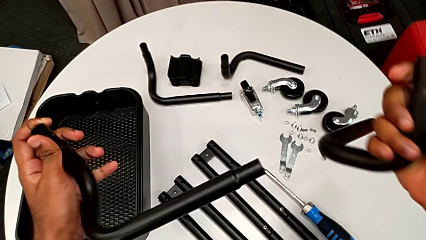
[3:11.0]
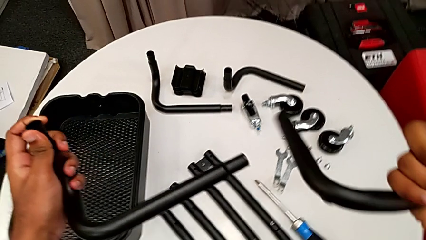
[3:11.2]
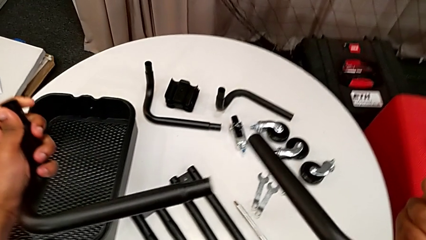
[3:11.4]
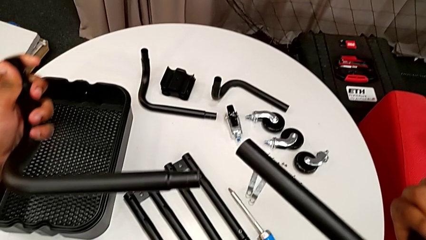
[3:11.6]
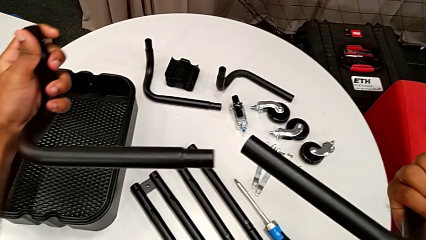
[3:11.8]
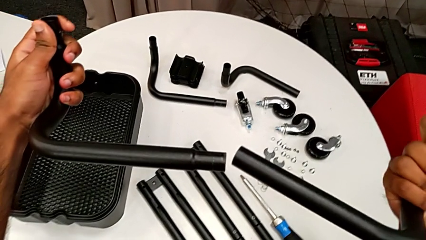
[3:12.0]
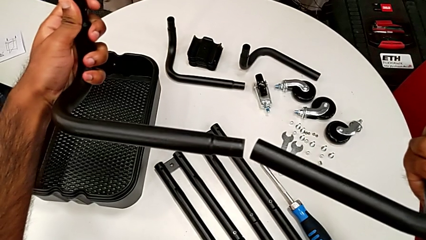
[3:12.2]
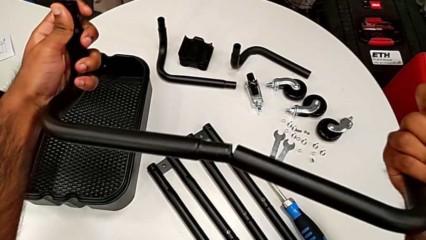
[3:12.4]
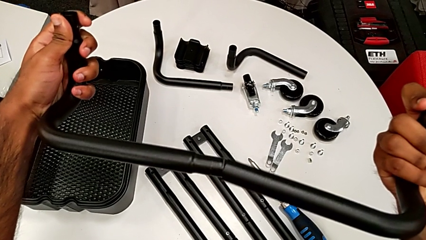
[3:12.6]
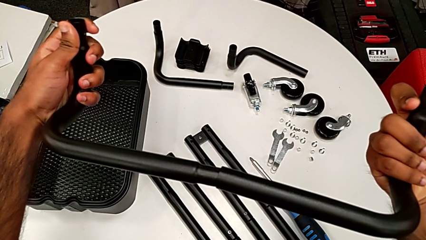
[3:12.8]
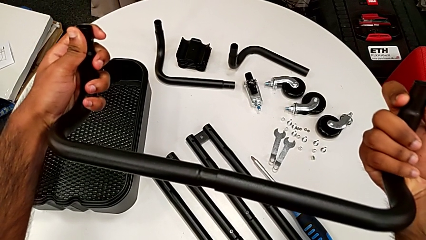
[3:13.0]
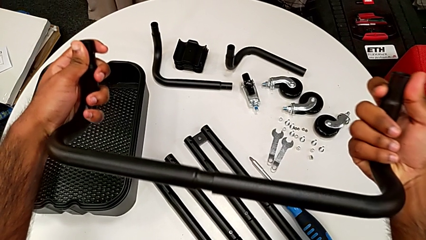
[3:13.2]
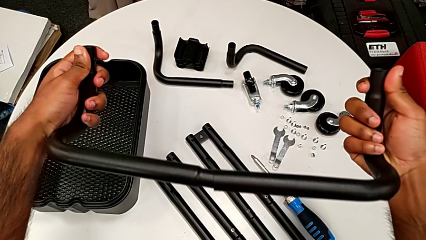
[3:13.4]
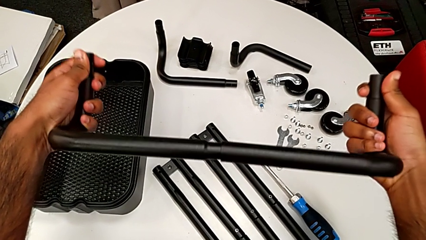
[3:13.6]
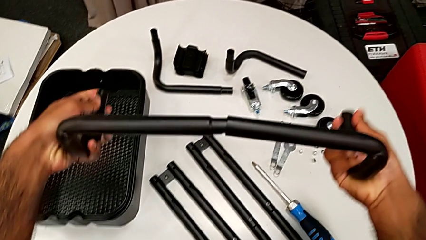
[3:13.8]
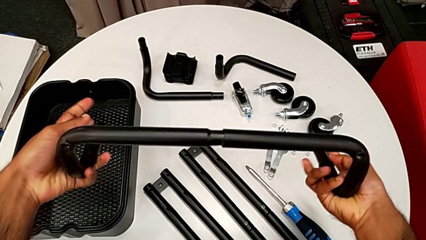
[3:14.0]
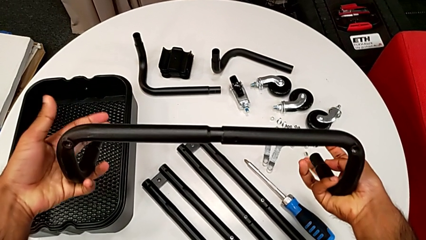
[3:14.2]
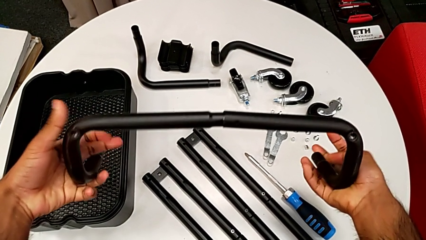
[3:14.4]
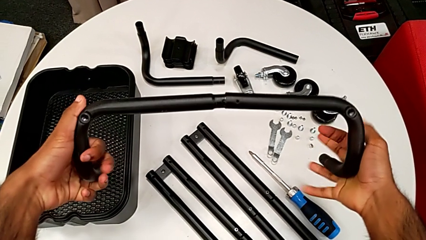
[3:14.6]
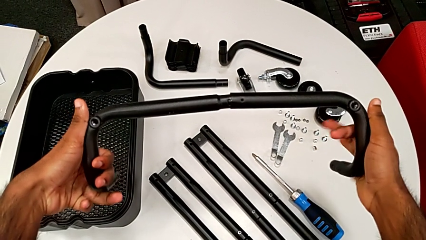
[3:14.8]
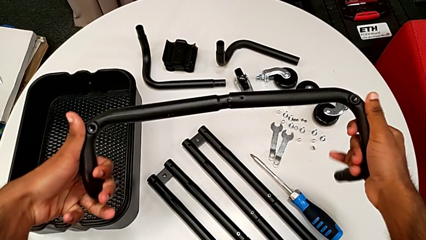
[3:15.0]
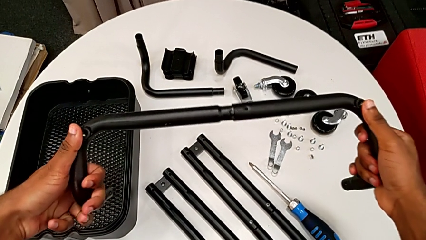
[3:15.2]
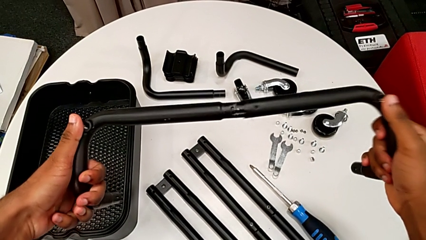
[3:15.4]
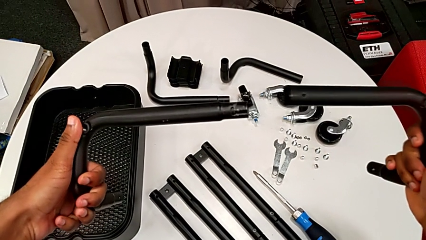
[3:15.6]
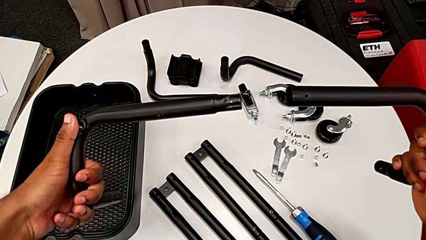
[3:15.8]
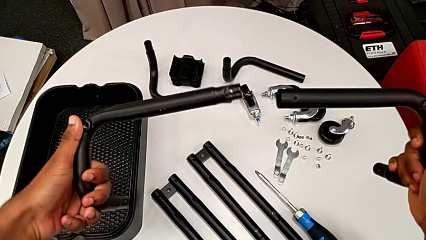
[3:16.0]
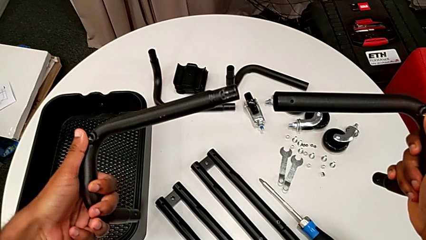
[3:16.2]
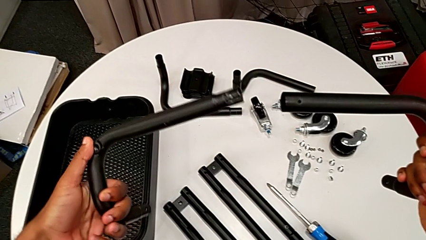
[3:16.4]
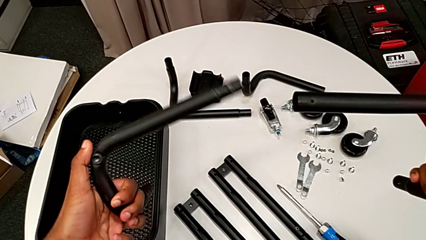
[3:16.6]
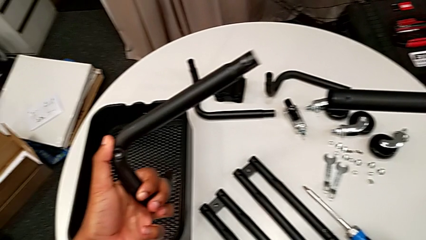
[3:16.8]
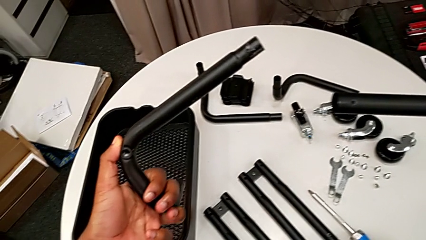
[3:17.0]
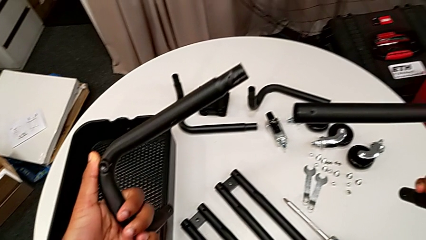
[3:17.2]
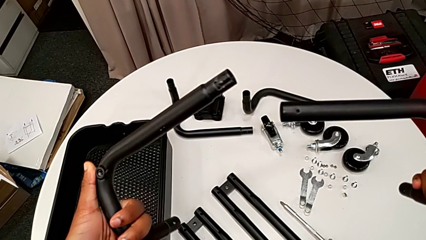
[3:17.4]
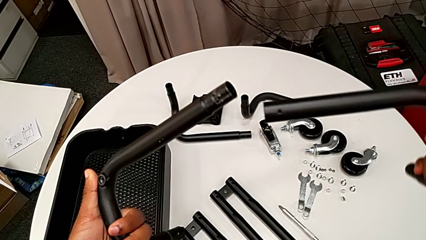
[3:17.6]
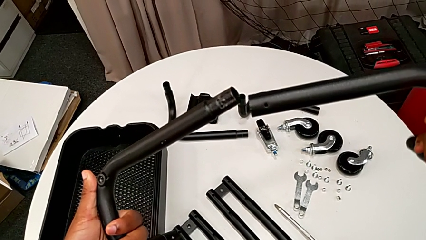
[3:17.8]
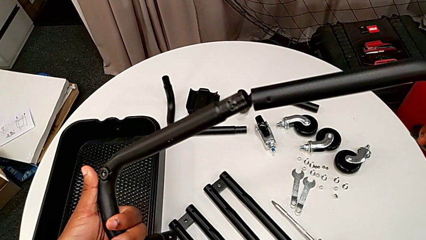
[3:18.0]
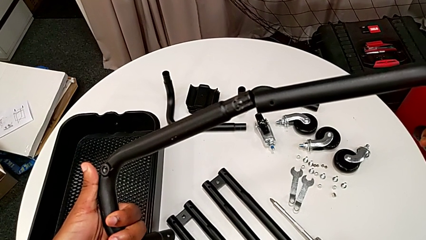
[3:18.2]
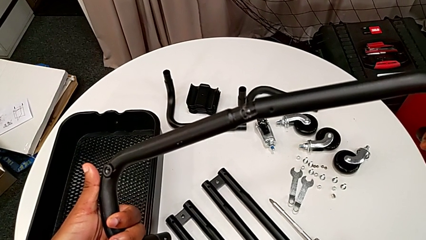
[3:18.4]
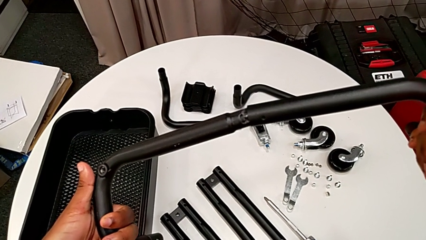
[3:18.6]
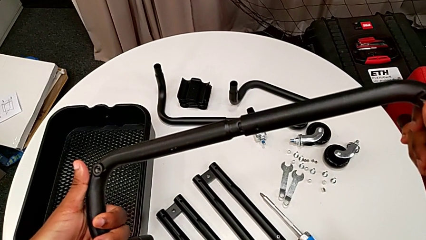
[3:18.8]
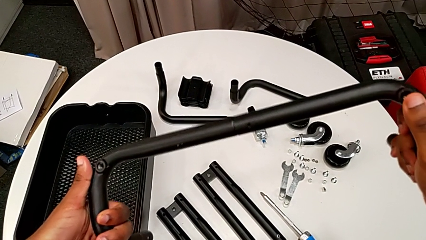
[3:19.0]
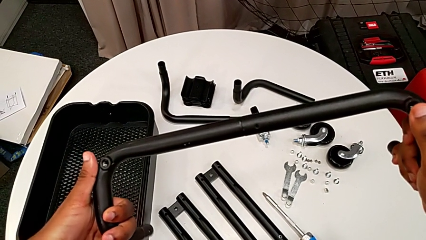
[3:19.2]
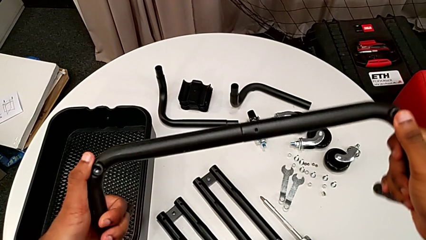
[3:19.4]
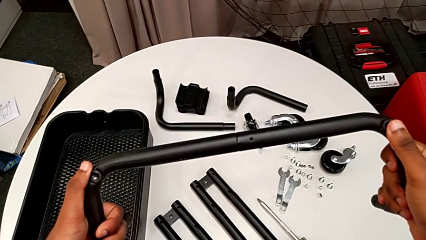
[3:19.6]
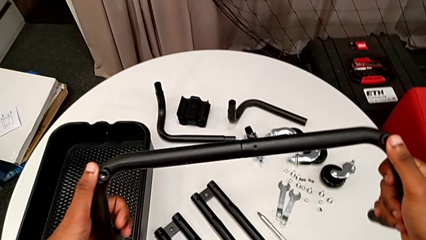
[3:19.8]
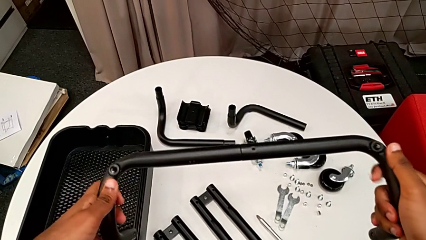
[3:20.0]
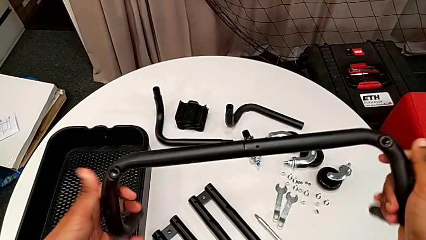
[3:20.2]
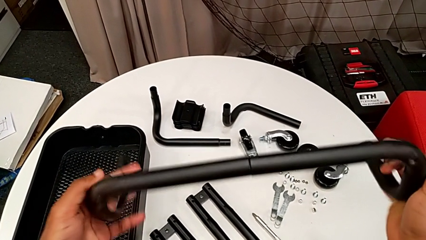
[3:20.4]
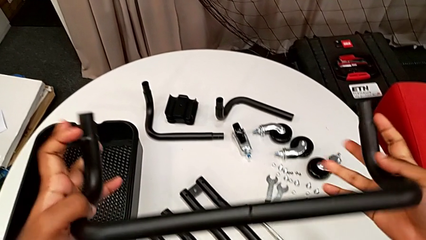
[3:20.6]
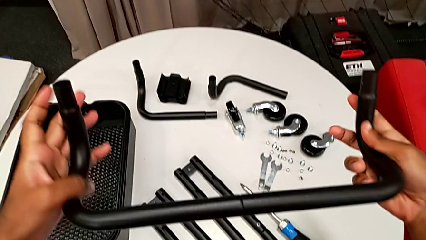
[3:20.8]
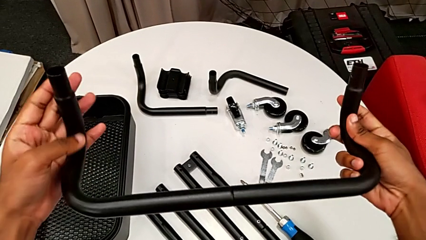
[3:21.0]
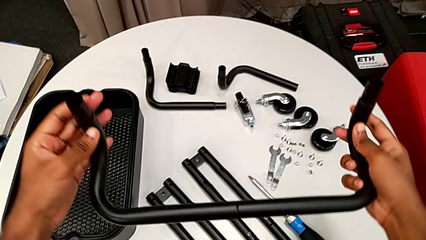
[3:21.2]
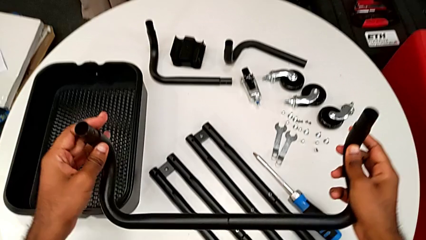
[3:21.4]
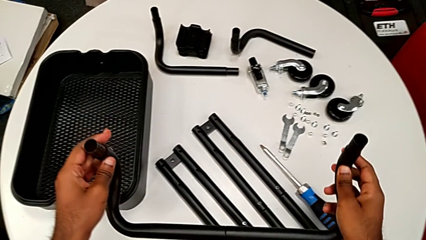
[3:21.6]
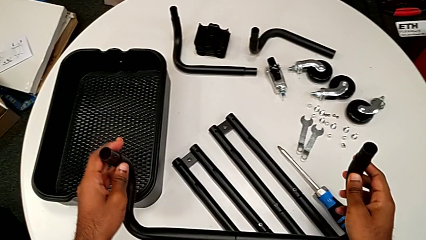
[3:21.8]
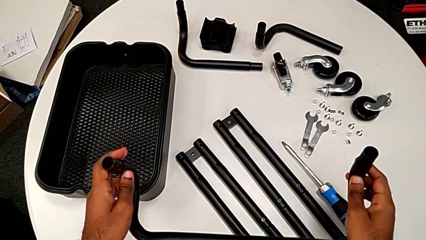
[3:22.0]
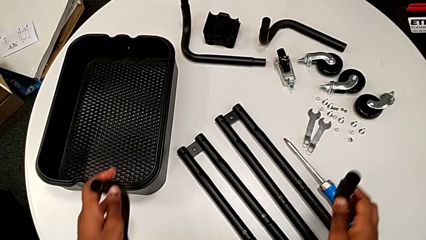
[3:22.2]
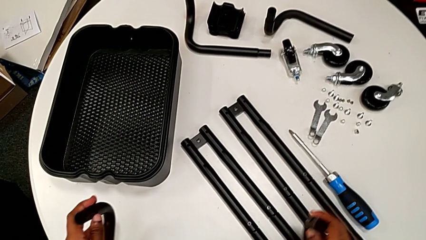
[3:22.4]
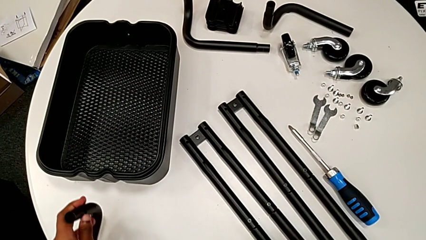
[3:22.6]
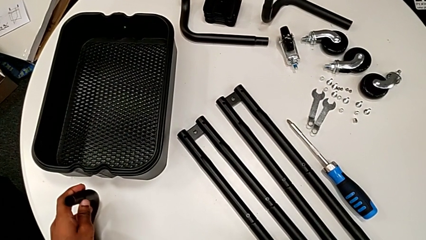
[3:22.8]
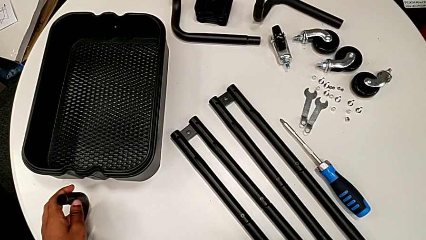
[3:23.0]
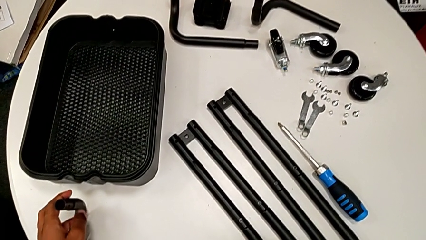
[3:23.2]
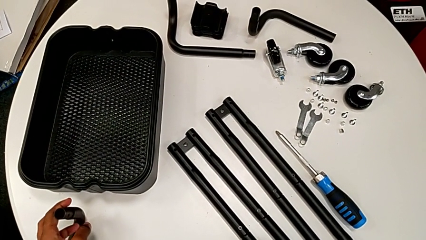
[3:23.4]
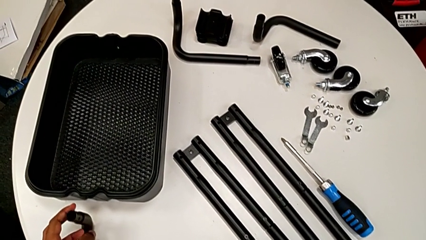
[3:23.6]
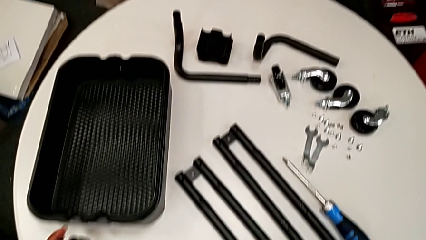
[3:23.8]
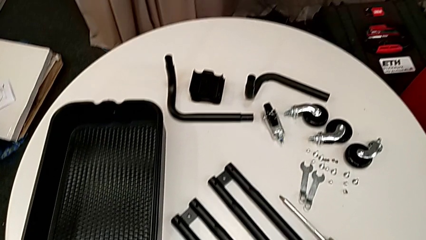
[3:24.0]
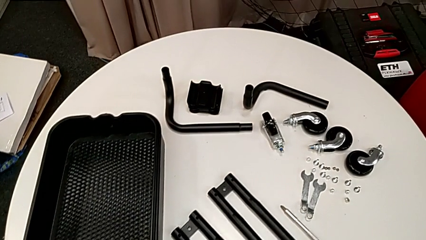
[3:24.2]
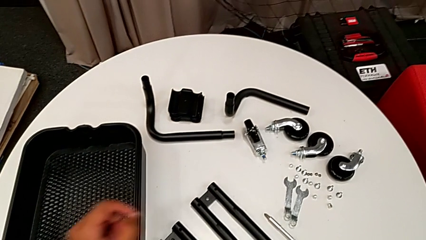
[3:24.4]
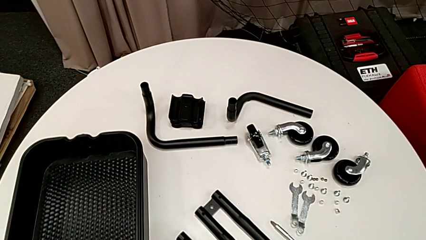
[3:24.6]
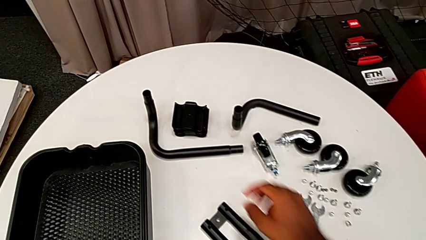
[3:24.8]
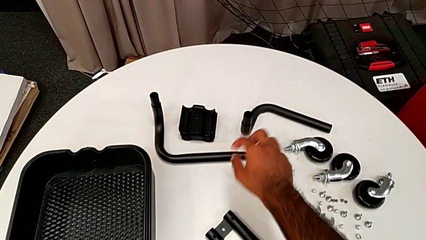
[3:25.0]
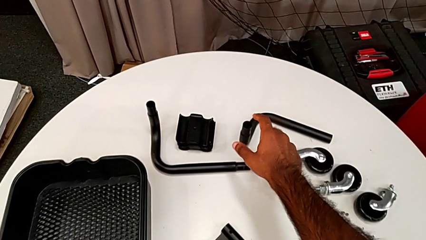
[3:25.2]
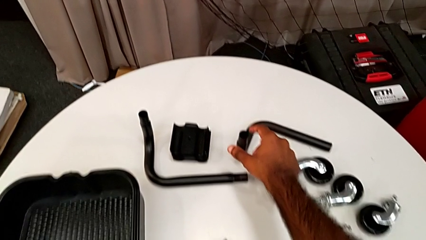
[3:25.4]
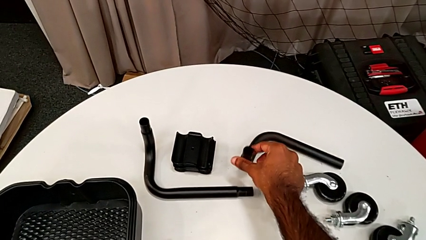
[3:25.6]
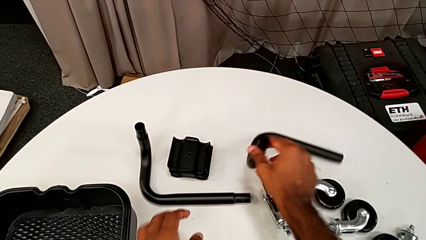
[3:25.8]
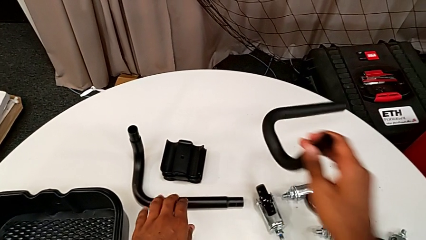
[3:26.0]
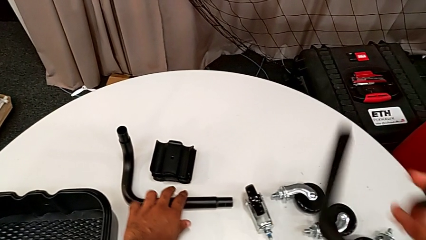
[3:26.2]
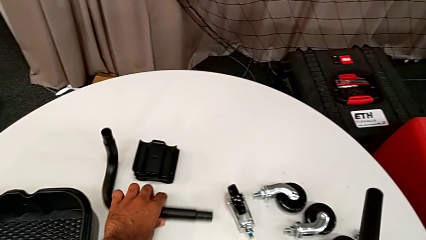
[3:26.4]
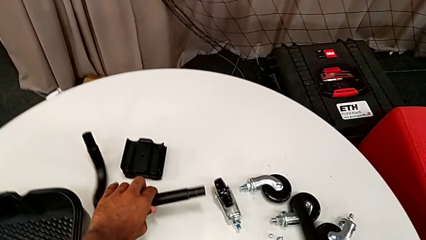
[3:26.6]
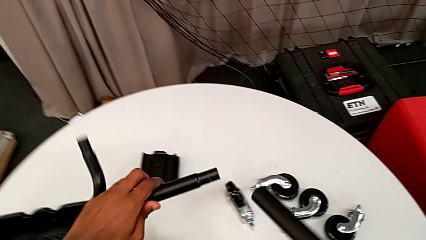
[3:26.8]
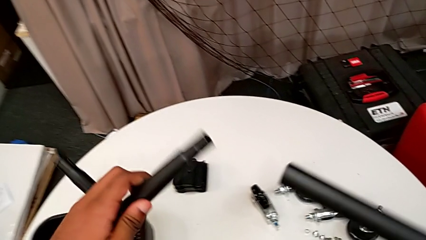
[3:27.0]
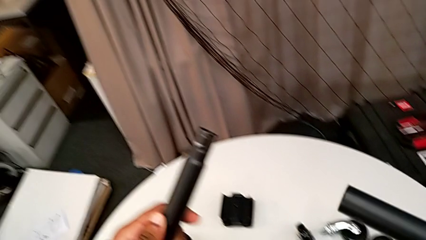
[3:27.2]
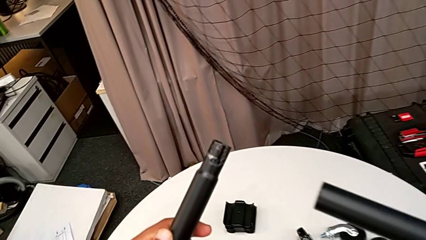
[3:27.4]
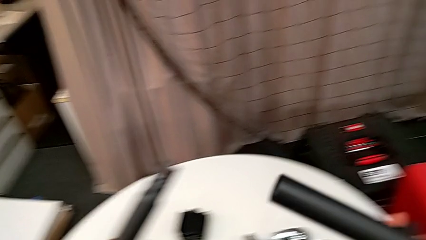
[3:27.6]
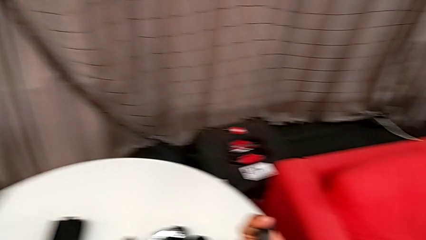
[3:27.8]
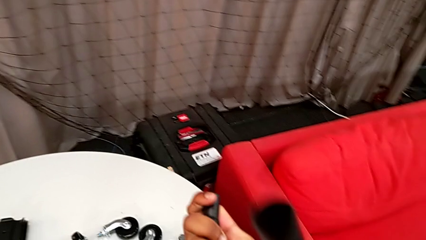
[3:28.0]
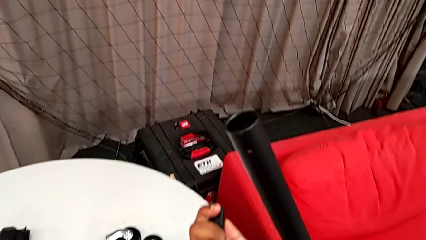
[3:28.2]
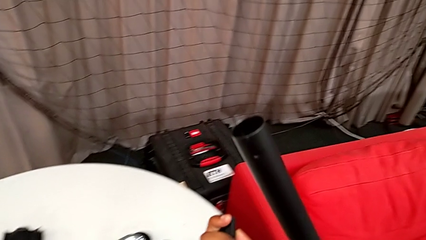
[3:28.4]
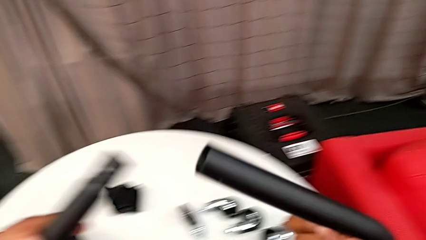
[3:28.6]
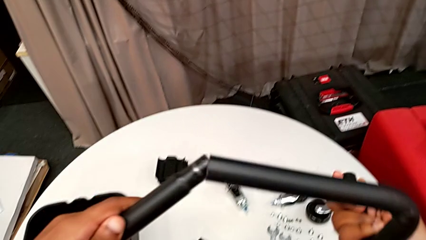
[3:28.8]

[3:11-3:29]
The camera wearer is assembling the base frame. They place the first frame, inspect it, assemble it, flip it and drop it. They approach the leg, grab it and inspect it.
